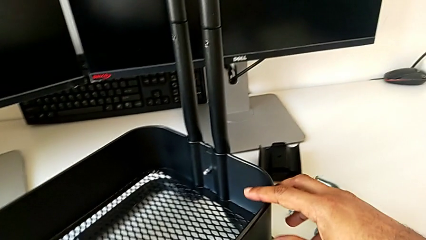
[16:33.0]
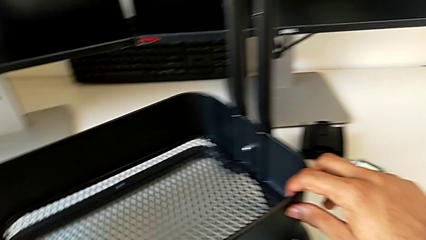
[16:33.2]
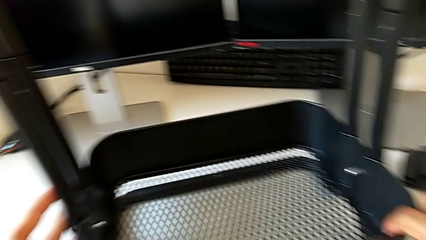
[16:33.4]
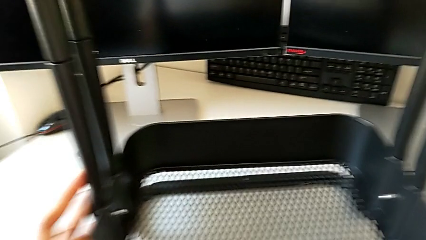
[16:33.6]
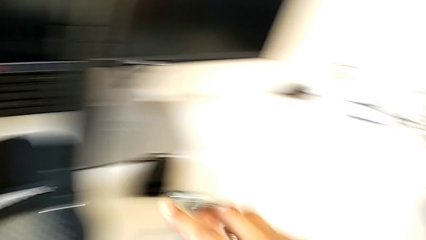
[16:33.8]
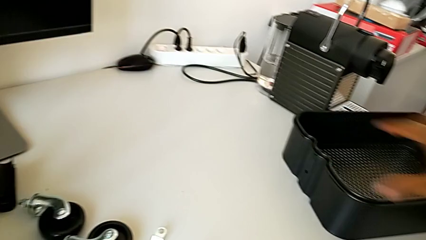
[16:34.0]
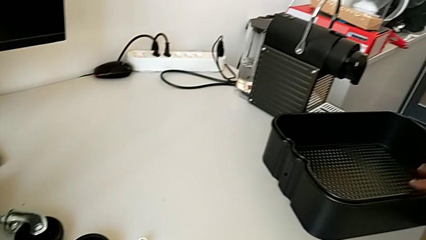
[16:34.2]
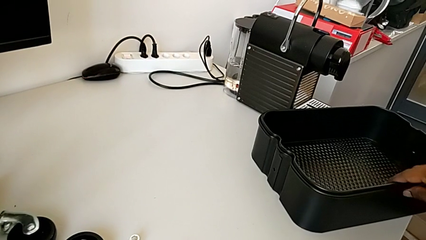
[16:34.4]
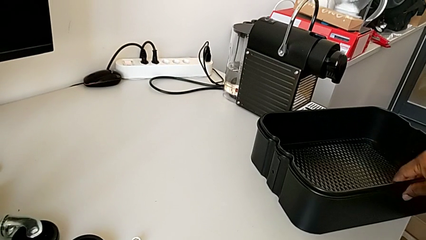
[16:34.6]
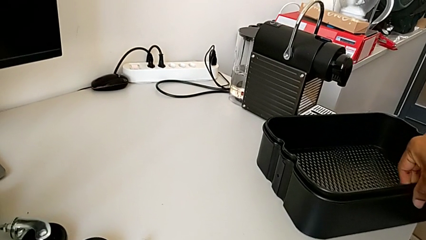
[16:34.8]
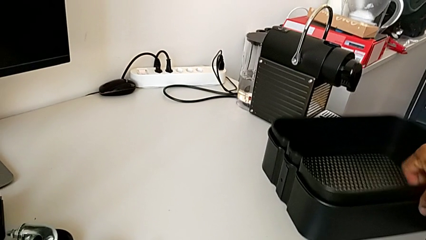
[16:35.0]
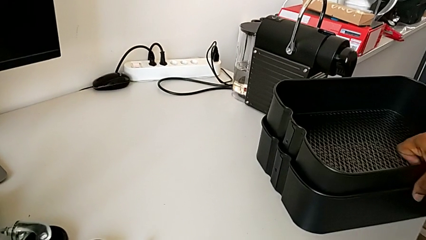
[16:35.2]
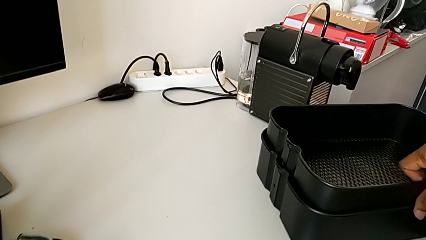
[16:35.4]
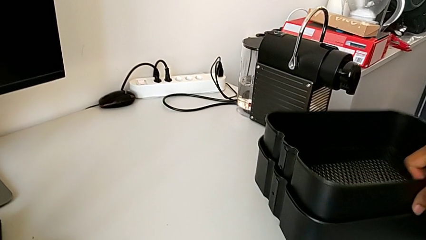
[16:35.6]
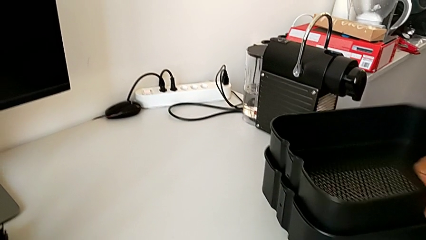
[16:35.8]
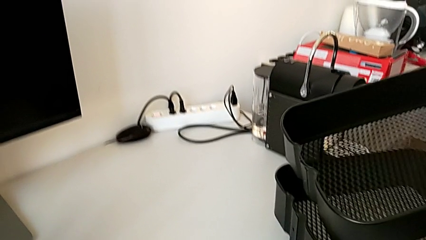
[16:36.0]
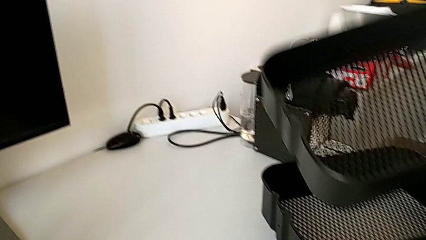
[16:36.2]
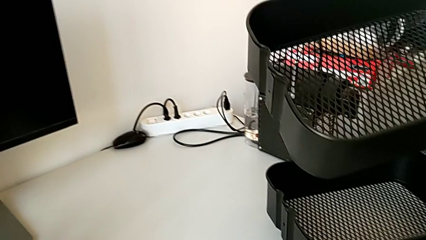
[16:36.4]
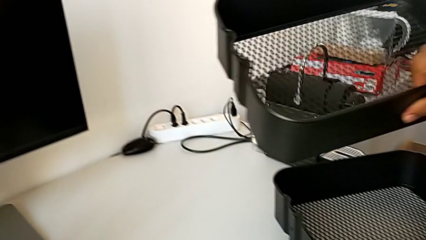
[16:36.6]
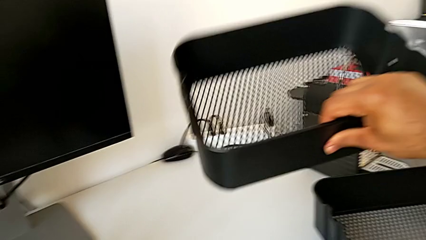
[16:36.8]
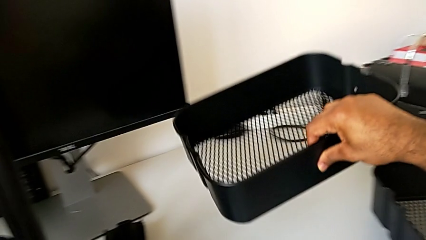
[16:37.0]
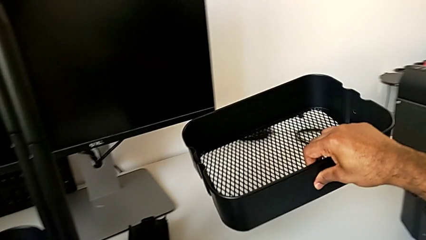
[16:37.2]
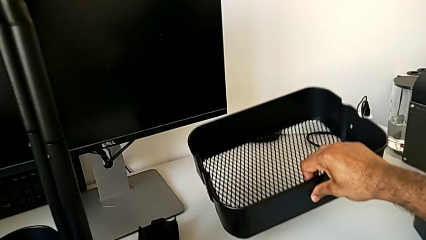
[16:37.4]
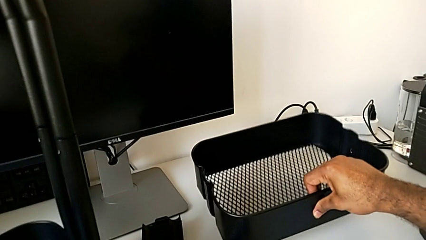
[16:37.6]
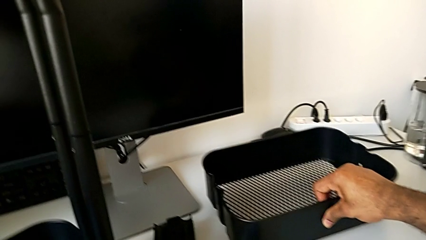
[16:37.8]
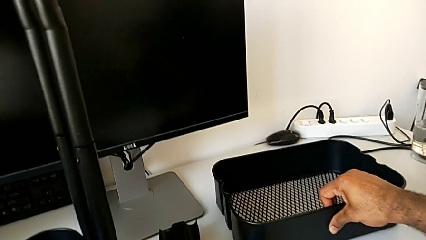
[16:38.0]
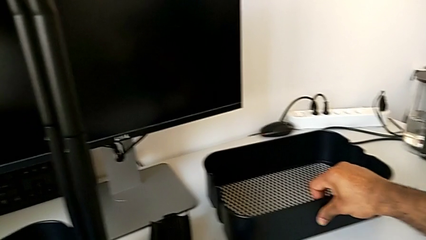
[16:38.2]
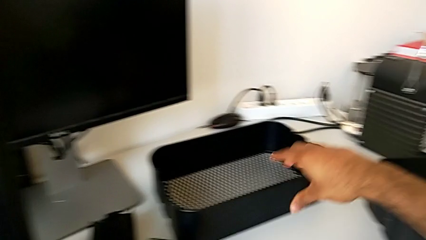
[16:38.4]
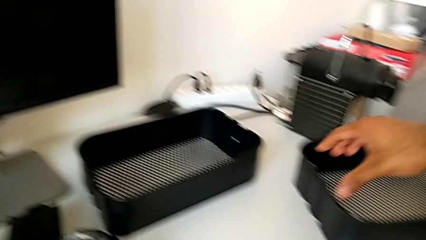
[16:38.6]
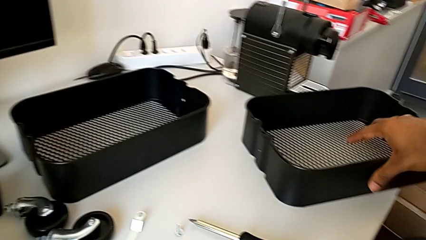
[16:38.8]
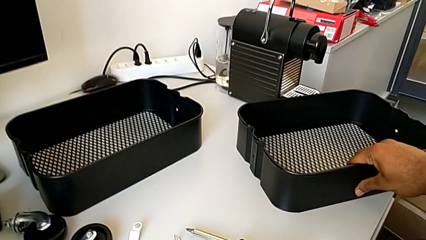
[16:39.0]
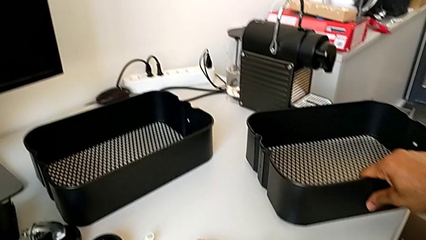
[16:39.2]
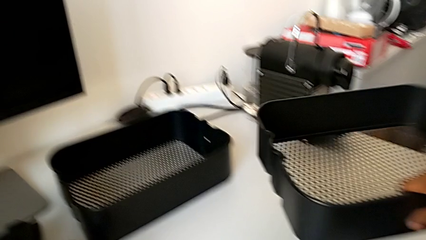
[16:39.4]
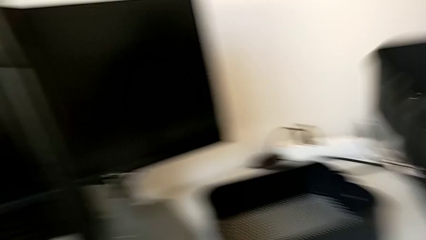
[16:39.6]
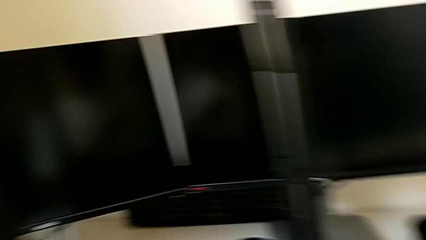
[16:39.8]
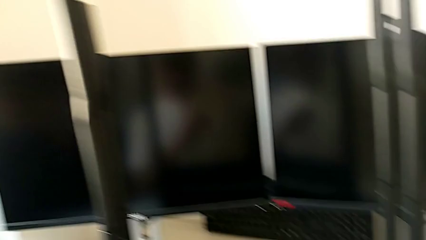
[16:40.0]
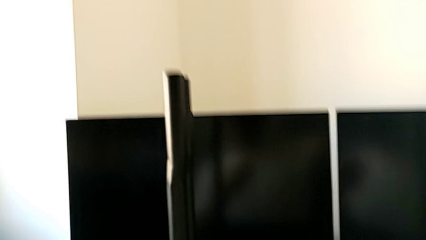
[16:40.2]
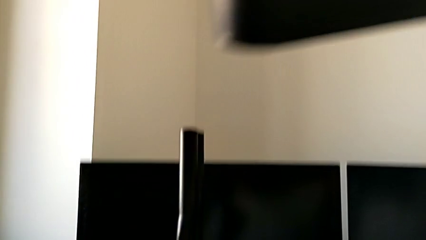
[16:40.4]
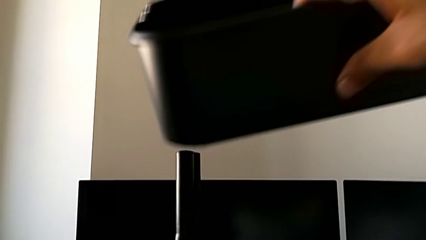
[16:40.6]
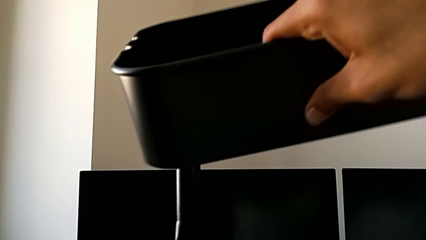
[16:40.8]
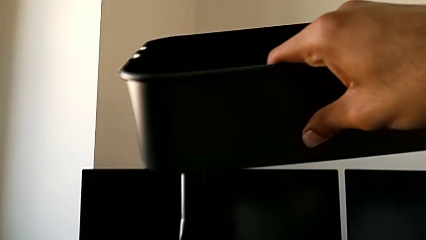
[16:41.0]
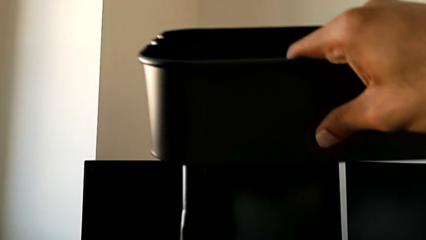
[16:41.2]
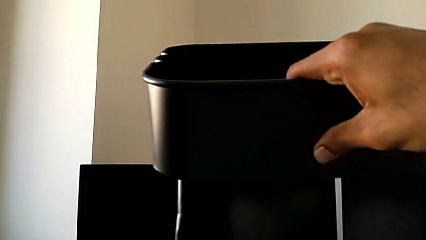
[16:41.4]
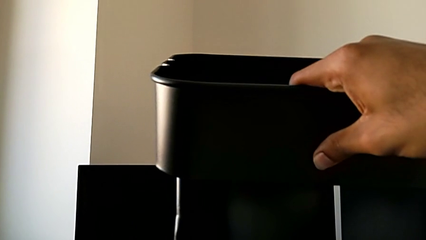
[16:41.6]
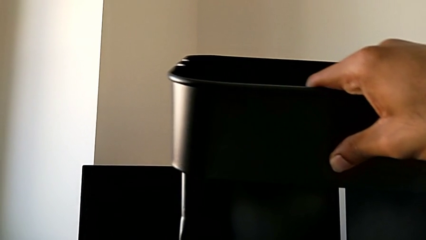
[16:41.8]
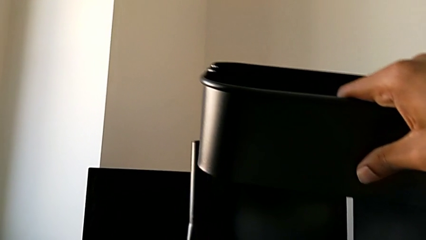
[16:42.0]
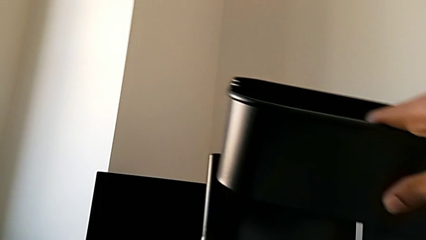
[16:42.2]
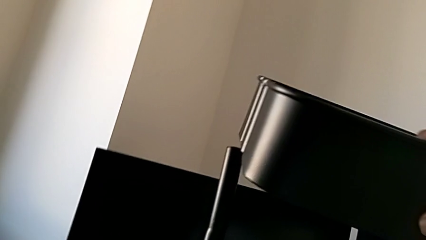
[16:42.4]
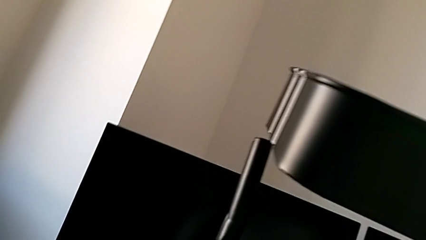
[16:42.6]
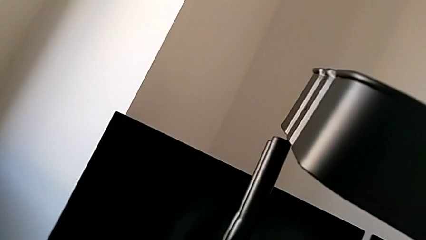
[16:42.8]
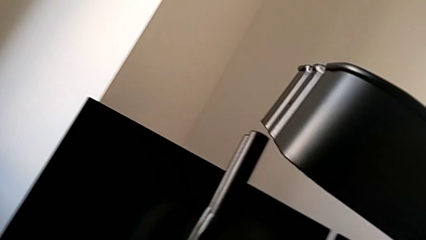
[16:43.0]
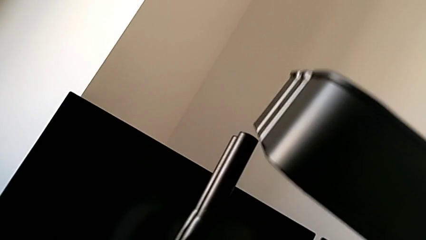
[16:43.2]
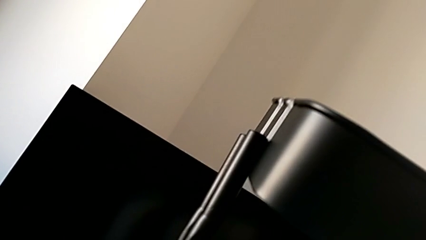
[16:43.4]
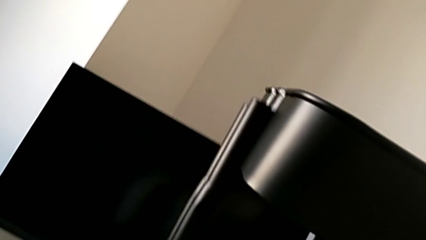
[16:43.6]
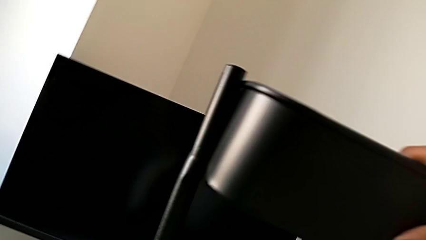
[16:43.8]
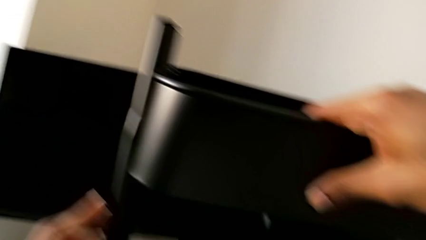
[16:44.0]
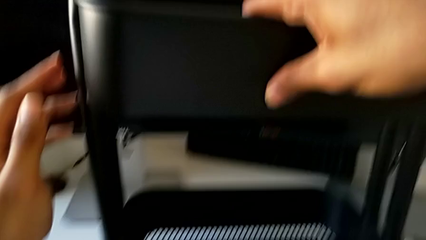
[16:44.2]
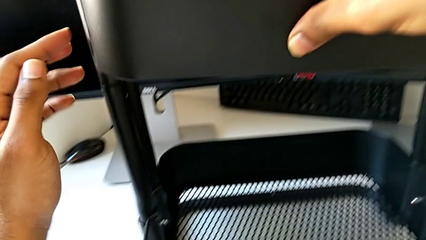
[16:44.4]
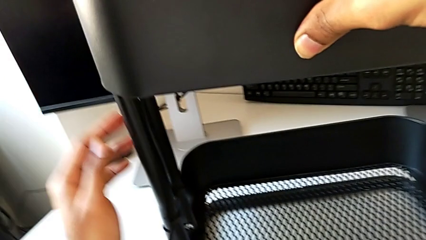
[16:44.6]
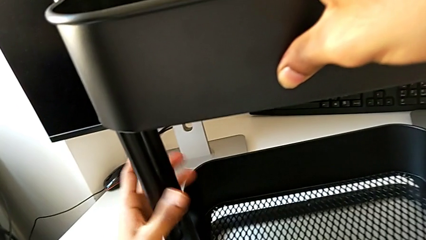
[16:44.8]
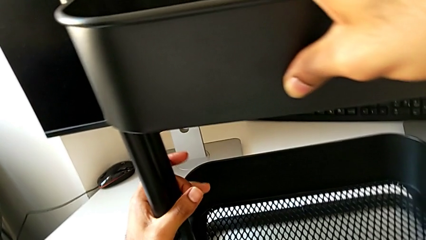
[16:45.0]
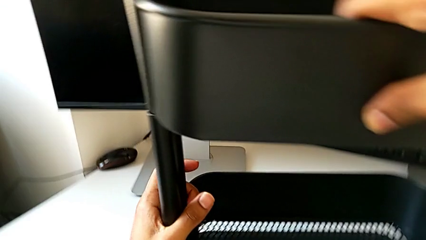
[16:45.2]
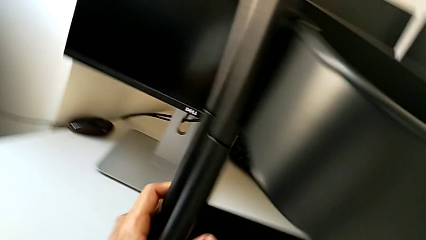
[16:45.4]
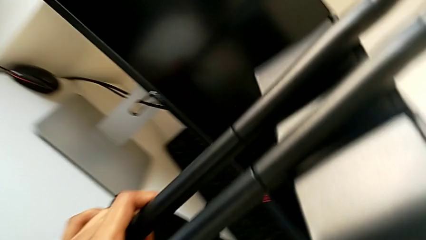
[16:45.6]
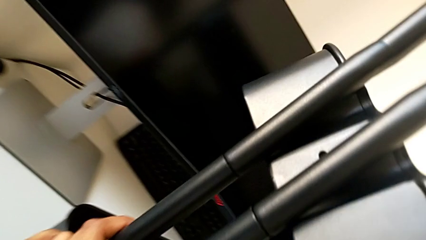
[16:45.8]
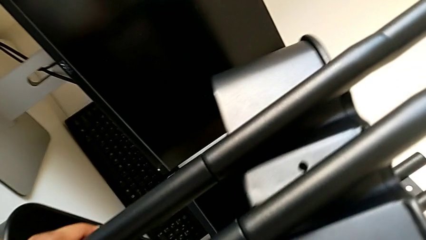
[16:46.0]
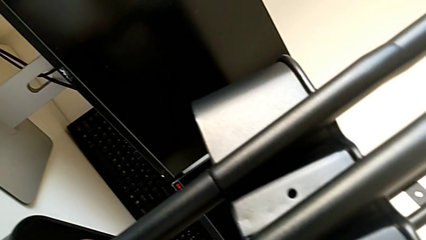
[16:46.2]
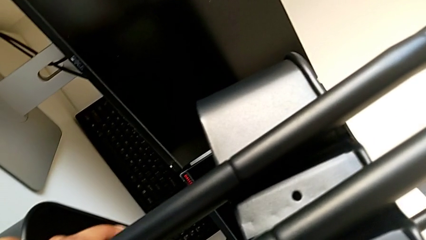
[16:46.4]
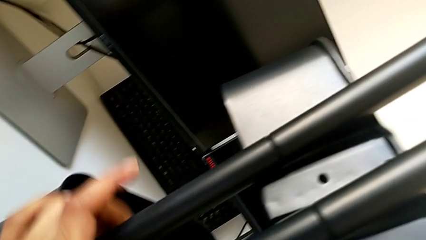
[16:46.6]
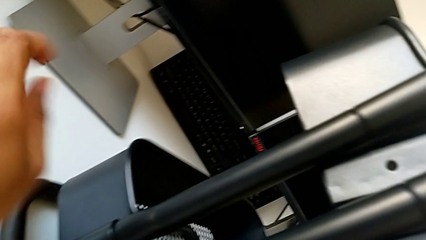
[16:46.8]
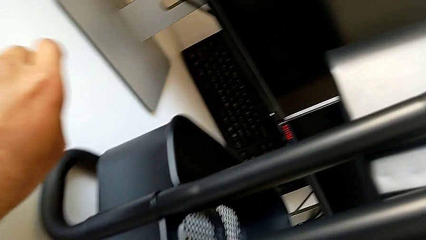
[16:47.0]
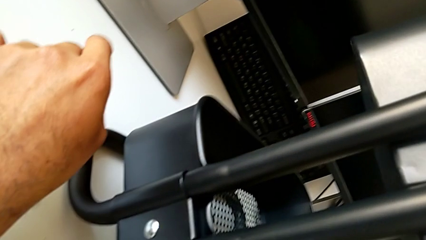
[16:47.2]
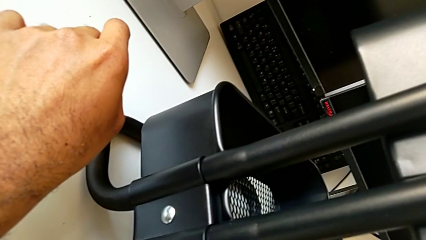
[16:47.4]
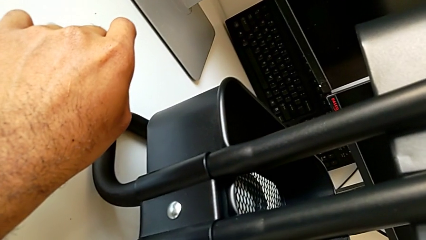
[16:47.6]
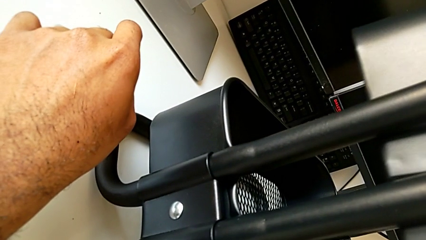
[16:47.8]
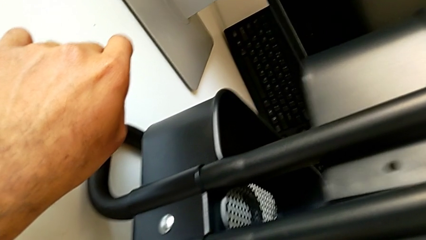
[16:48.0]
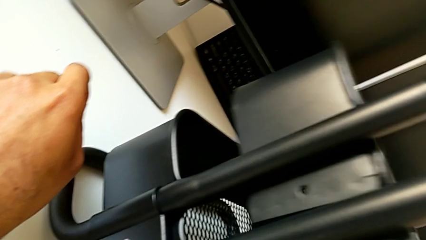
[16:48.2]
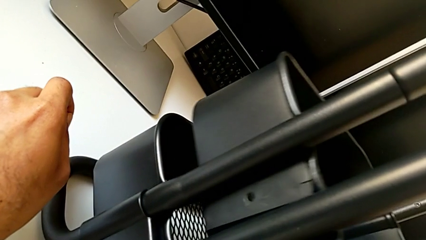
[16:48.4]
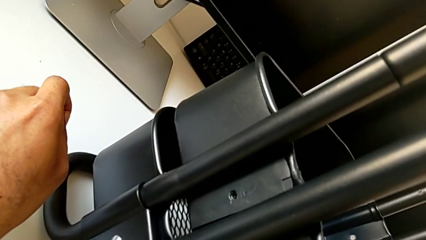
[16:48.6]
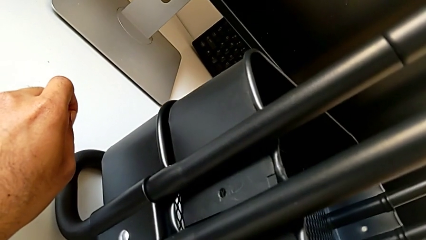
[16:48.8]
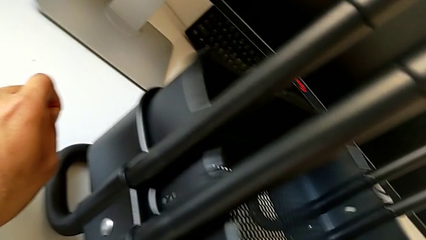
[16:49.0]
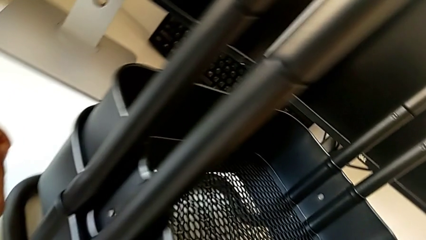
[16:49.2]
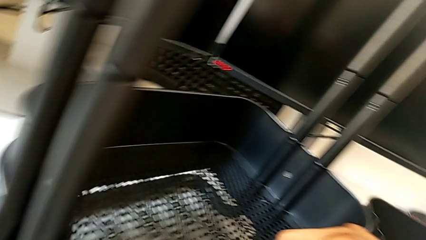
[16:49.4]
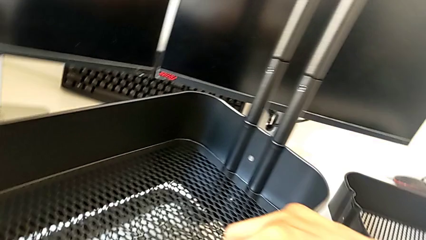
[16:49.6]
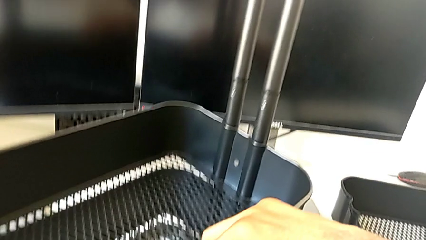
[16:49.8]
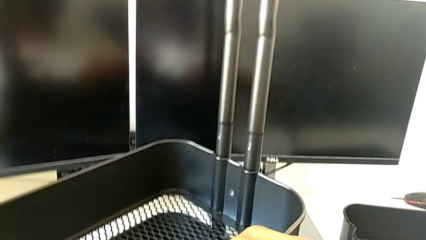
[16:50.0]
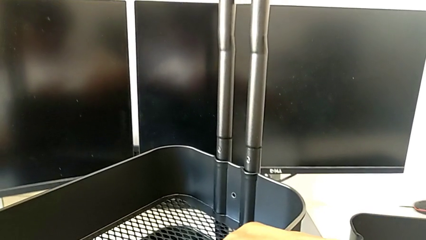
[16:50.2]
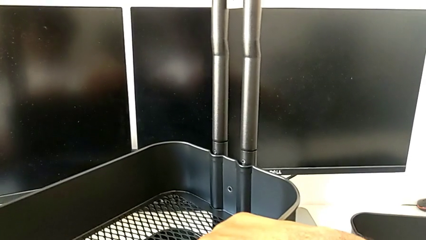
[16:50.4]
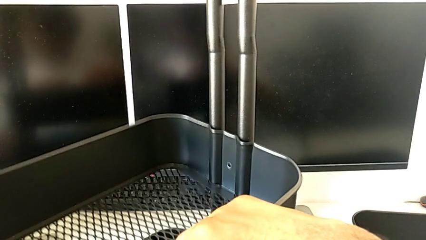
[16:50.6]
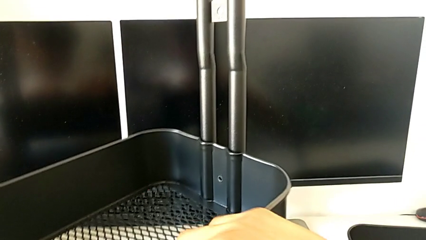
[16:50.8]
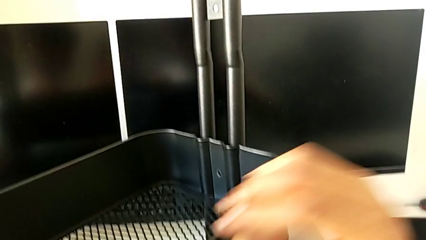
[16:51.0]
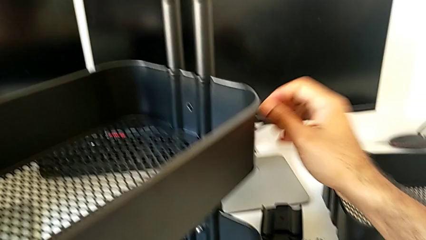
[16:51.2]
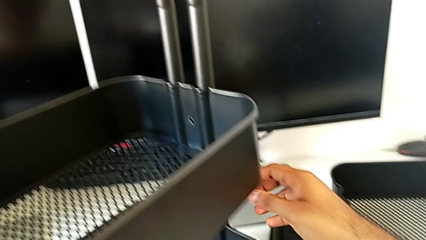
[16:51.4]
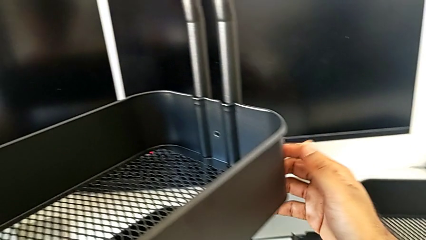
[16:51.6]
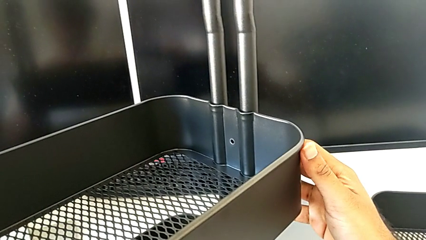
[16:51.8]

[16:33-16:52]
The camera wearer is assembling the top tray. They wrongly lift the middle grid tray.
